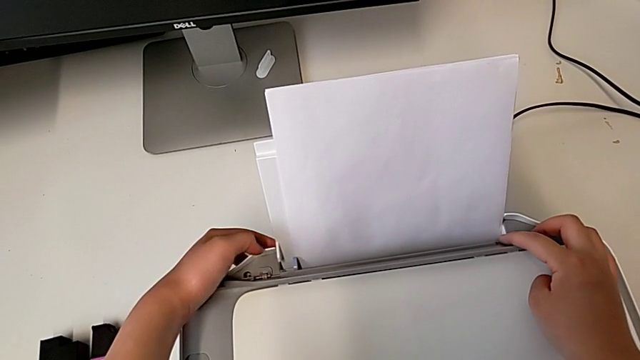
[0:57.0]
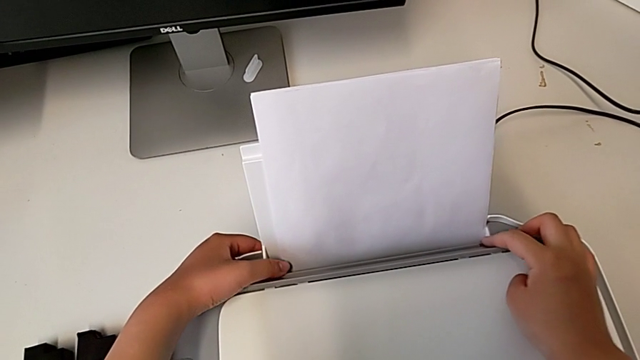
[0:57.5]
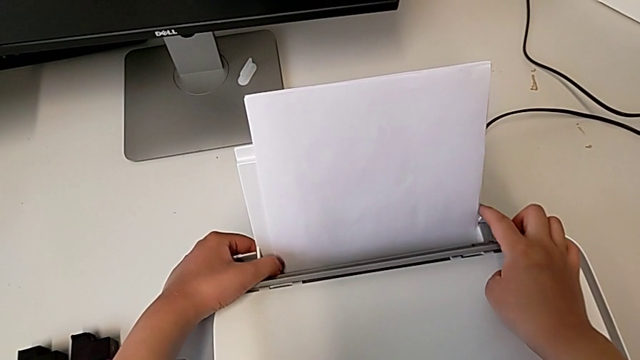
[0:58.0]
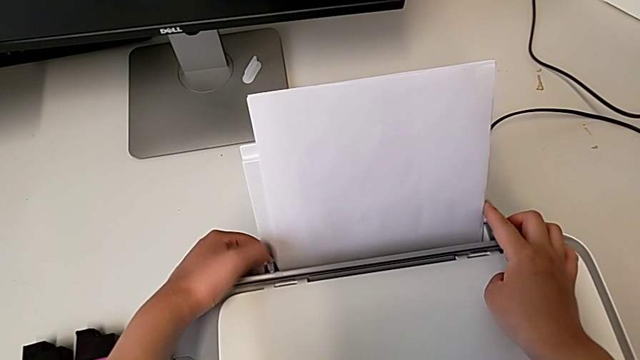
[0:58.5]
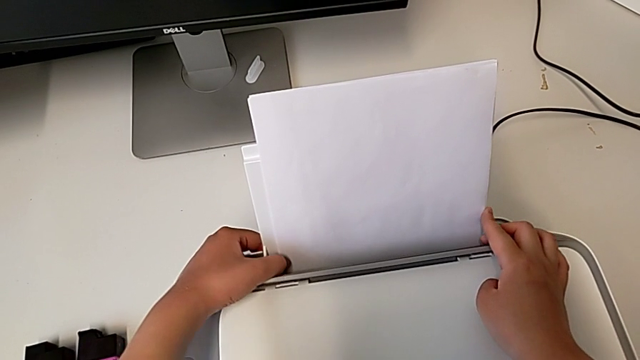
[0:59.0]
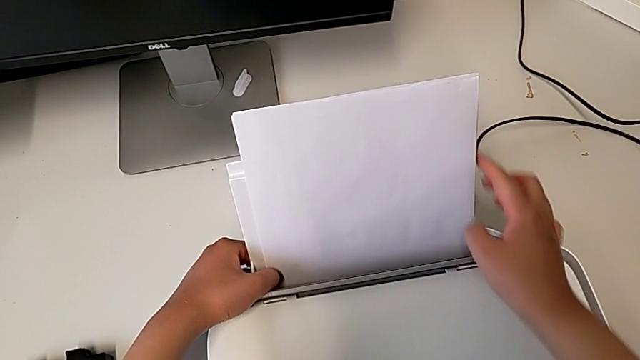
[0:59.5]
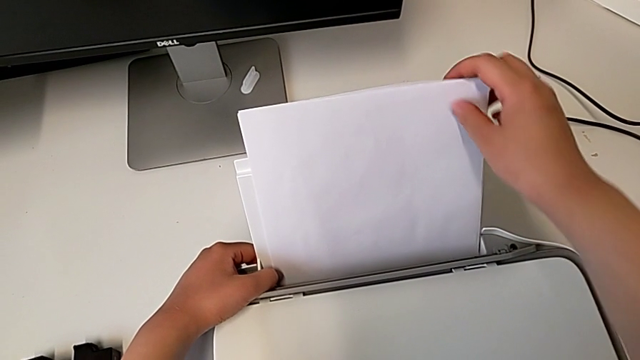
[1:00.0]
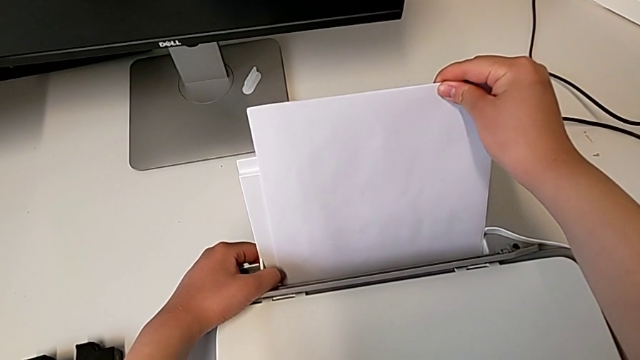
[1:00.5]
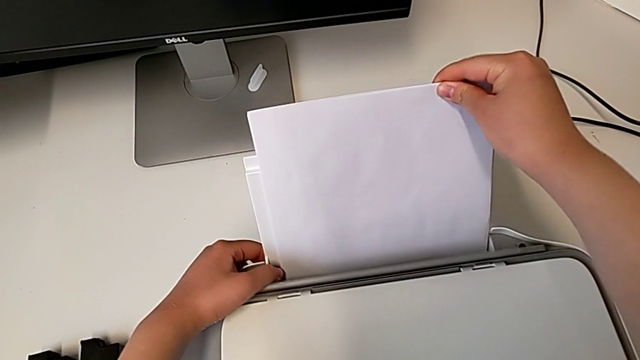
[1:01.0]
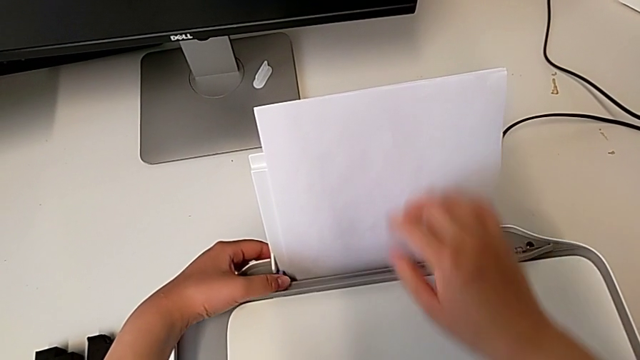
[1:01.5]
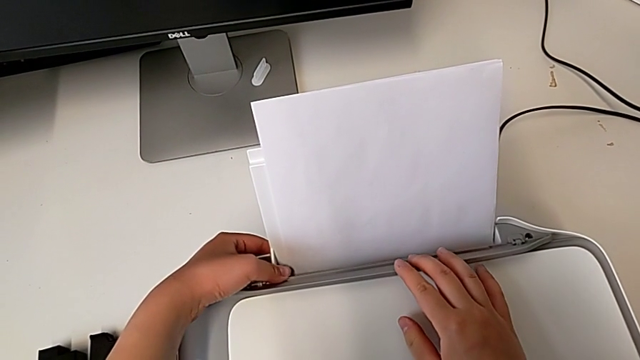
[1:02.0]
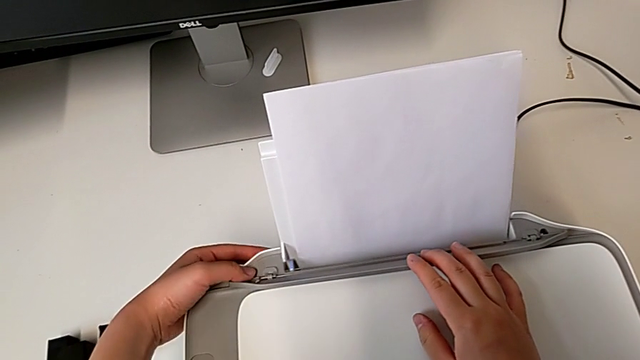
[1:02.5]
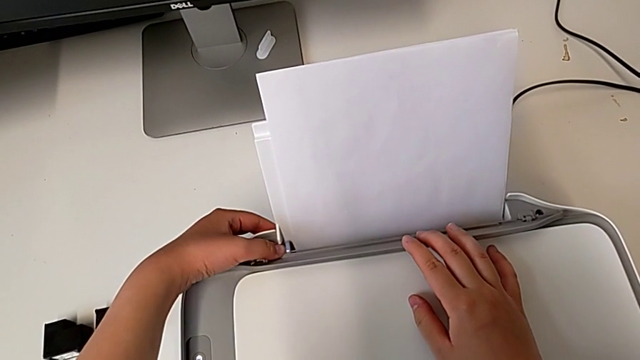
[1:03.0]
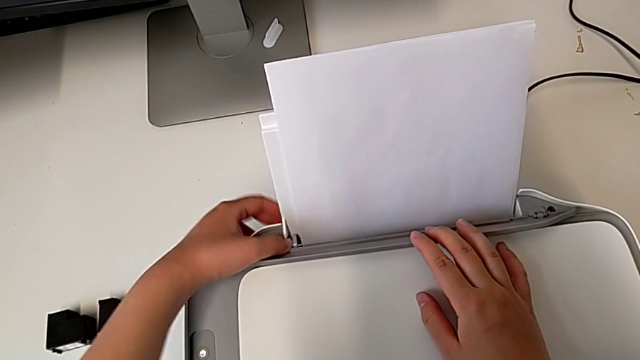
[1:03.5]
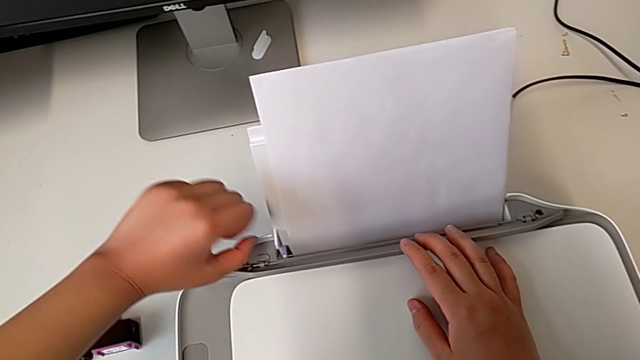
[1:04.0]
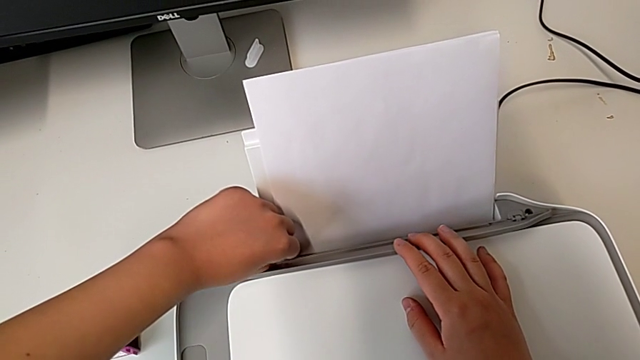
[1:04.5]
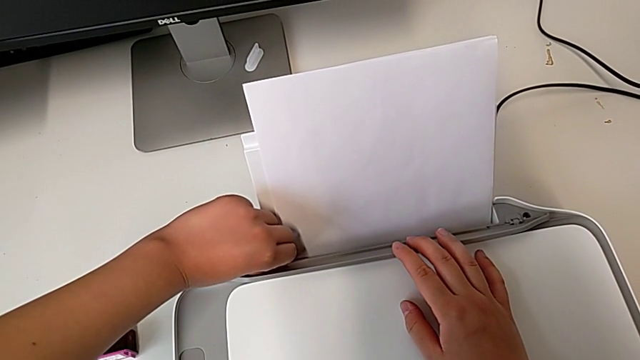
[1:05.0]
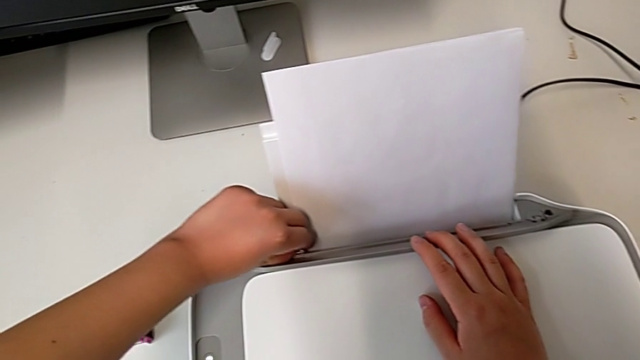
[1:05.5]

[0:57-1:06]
The camera wearer is loading a paper stack on the printer. They align the paper stack twice, push the blue tab and begin to align the paper tray.

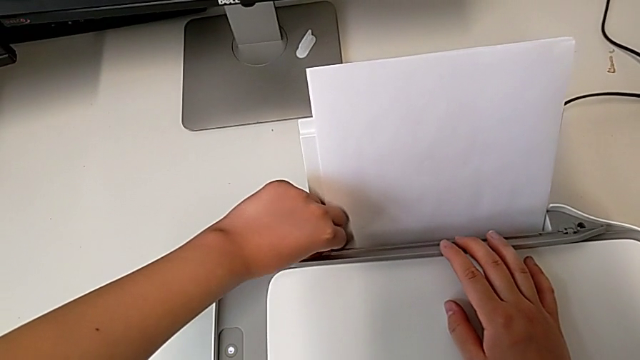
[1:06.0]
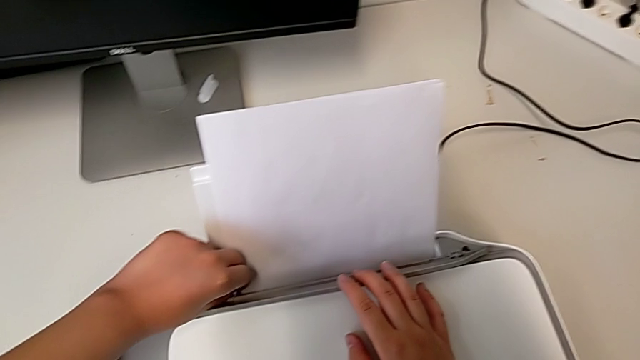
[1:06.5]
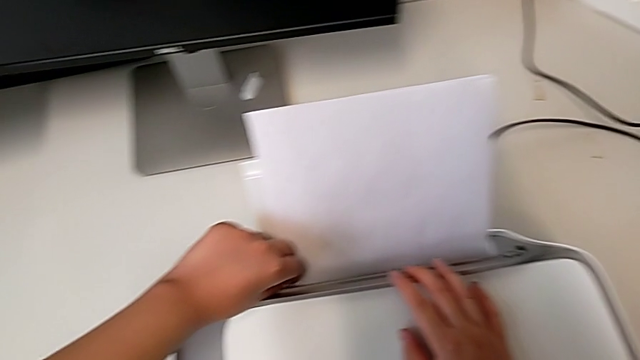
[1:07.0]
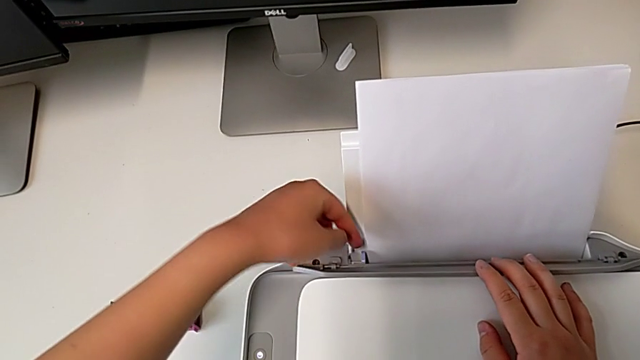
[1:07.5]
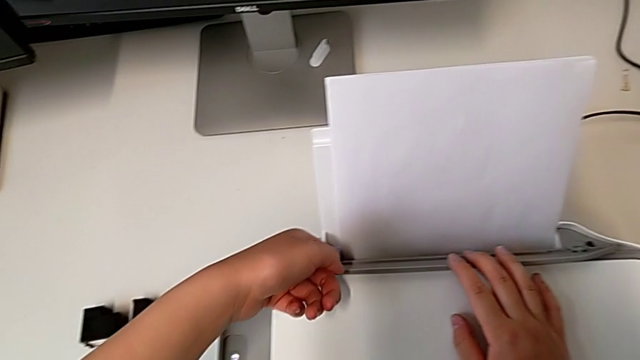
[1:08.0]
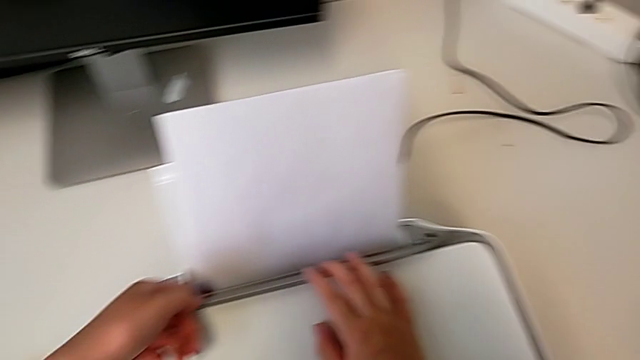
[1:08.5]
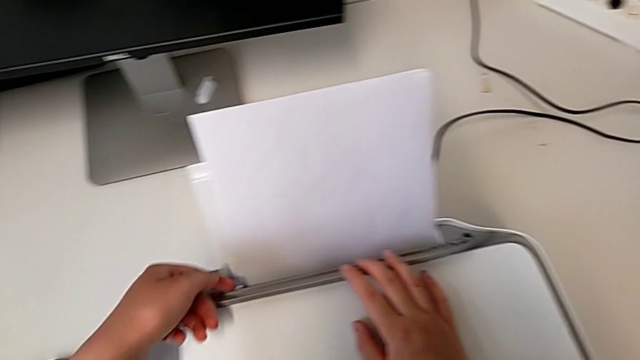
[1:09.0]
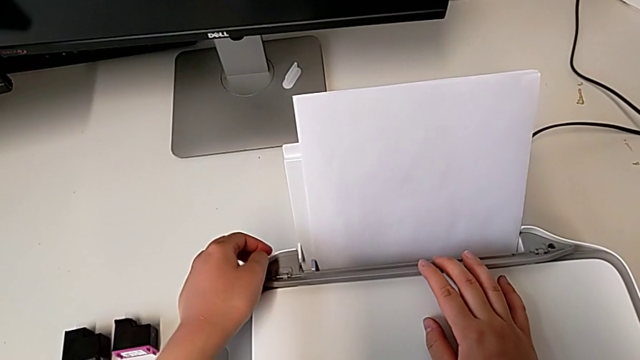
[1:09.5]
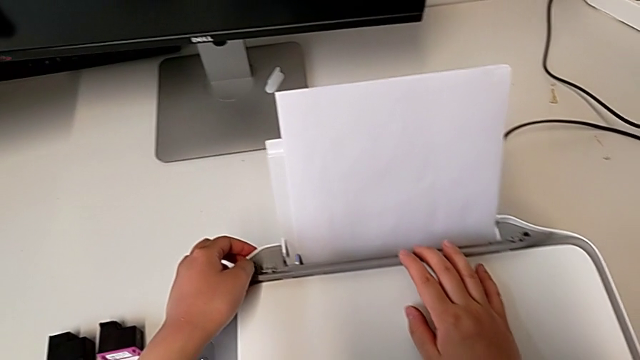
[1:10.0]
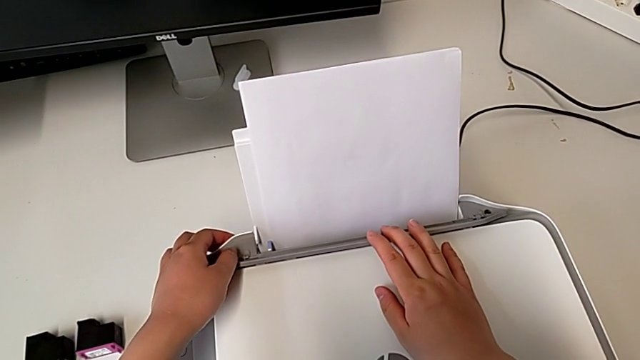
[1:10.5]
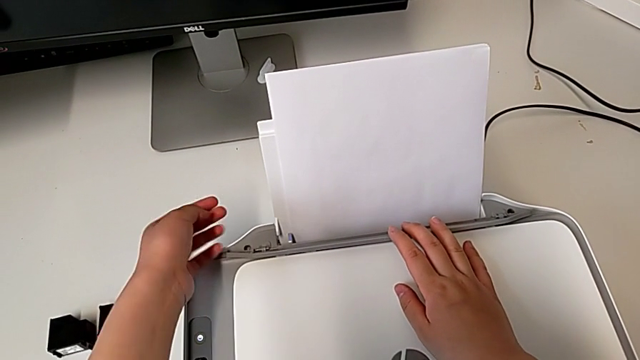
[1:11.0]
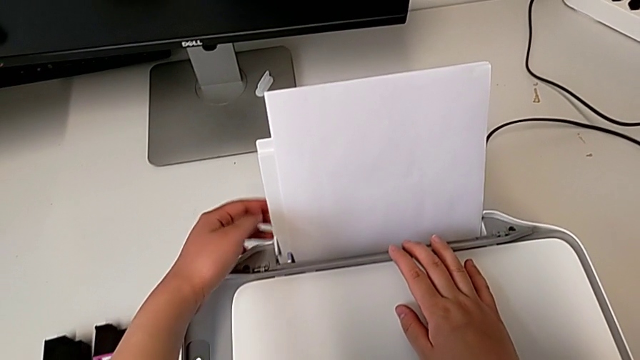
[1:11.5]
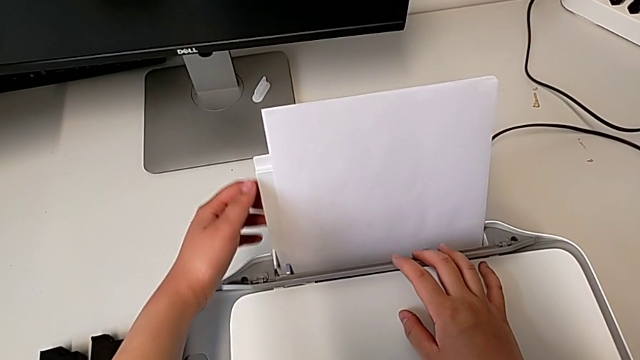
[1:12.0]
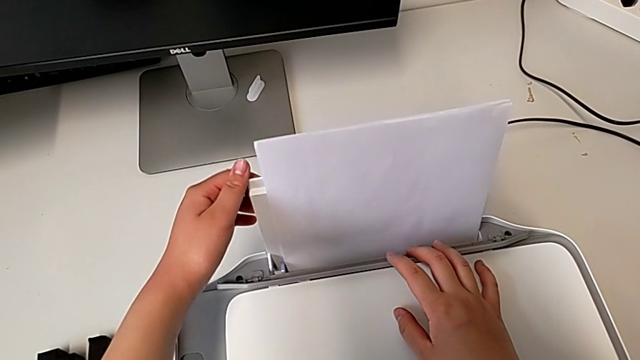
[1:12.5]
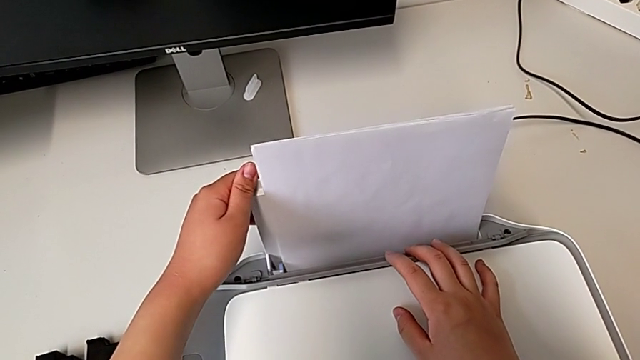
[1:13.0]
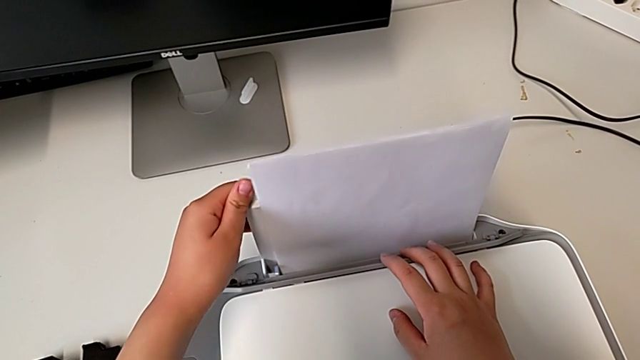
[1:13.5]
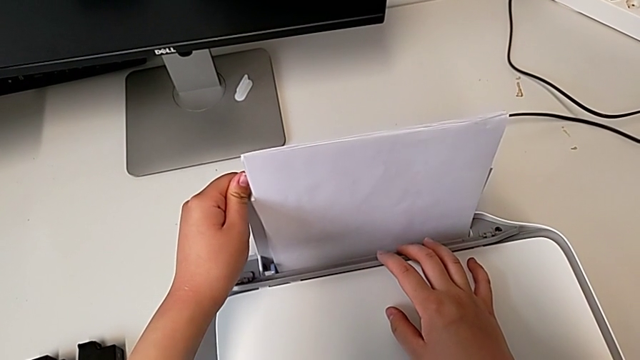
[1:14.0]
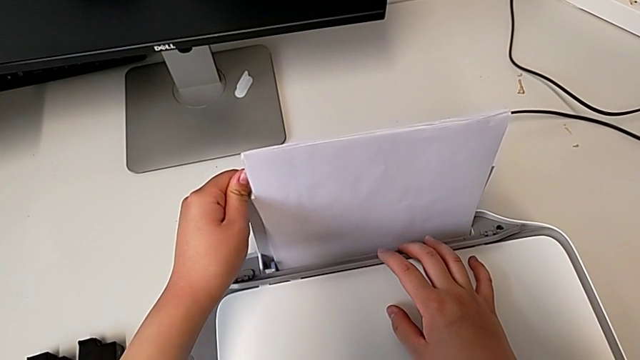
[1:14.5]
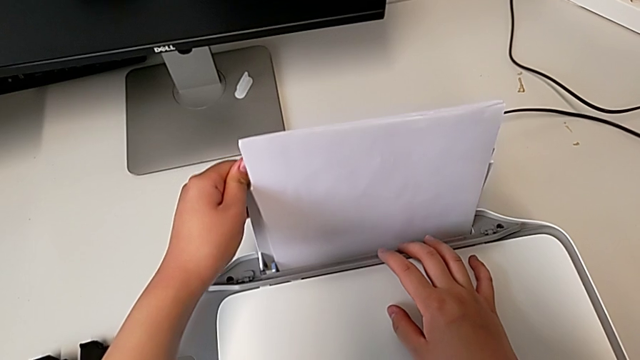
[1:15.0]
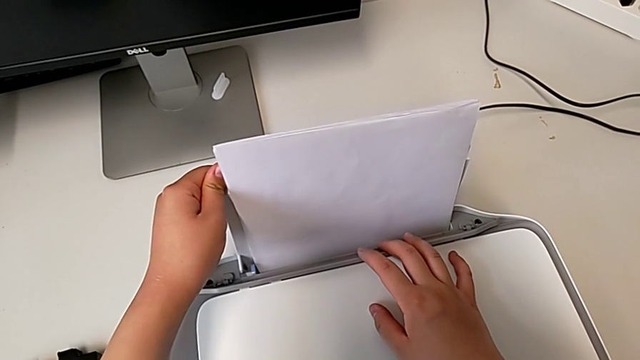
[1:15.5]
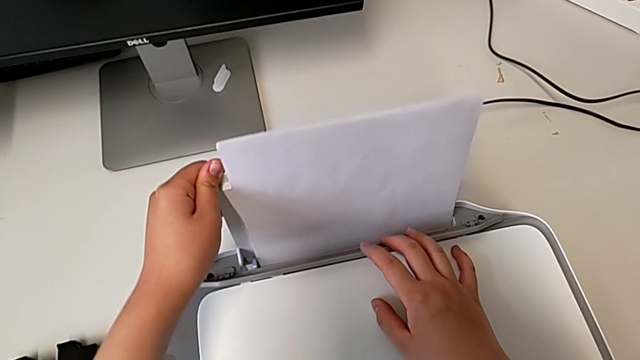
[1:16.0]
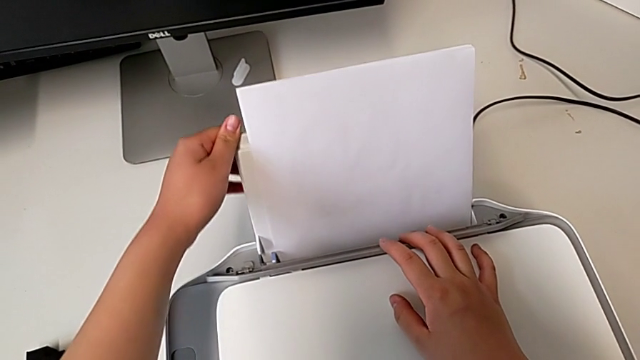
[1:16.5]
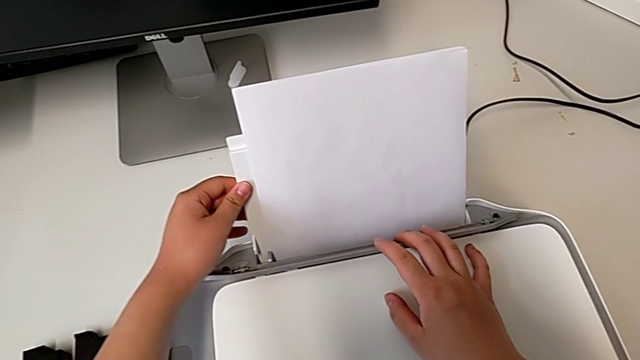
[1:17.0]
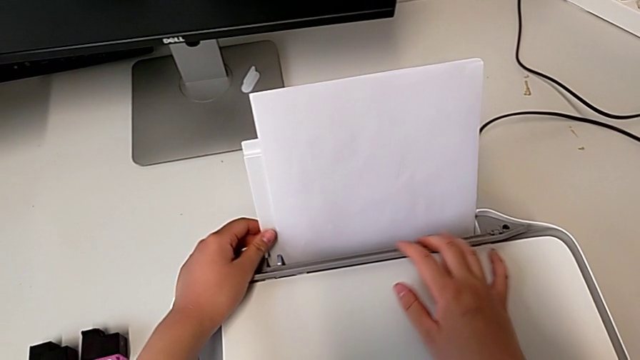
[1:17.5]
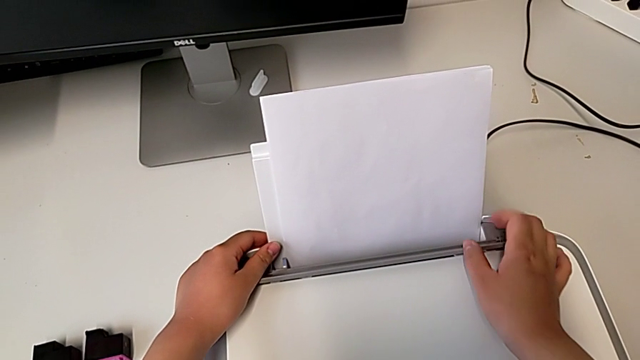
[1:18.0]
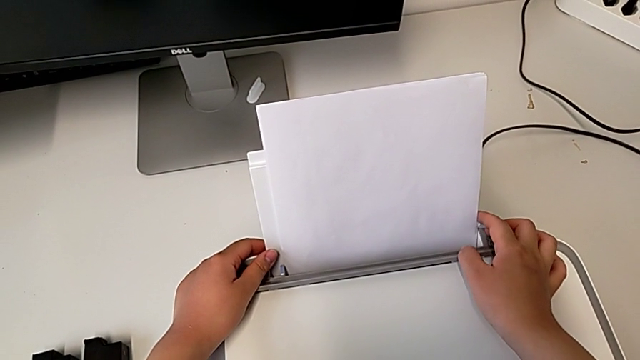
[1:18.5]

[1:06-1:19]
The camera wearer is loading a paper stack on the printer. They keep aligning the paper tray.
